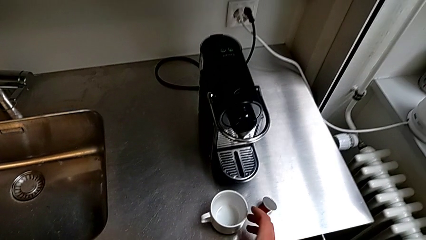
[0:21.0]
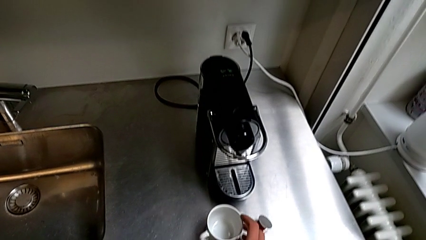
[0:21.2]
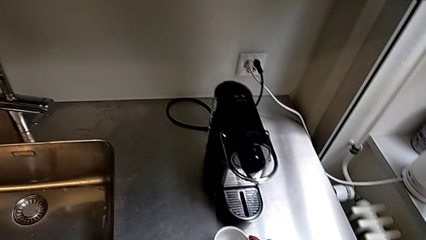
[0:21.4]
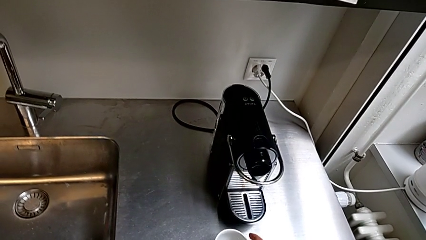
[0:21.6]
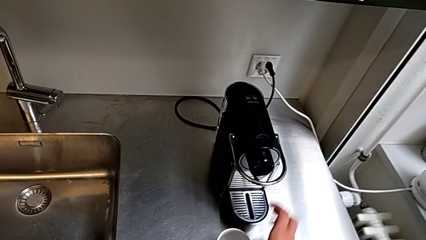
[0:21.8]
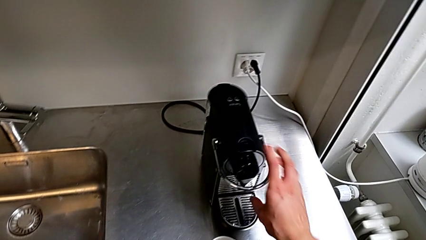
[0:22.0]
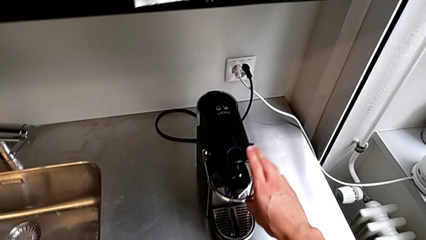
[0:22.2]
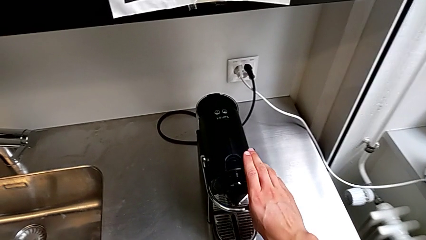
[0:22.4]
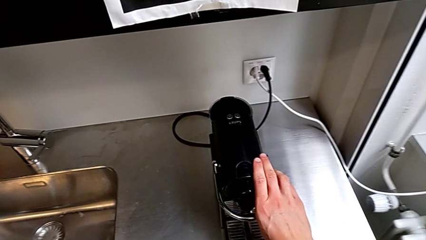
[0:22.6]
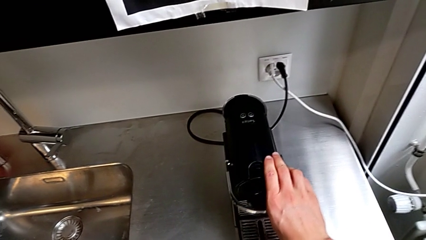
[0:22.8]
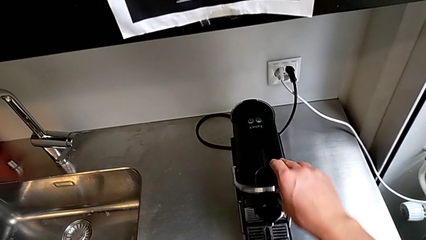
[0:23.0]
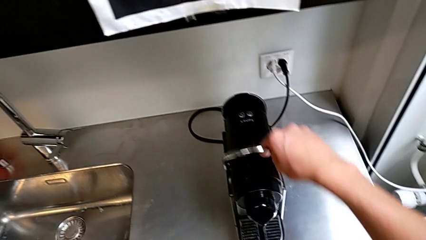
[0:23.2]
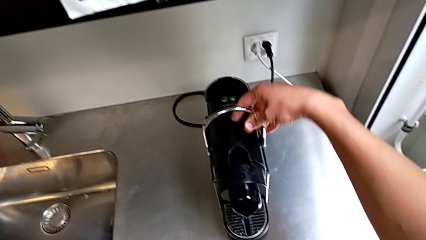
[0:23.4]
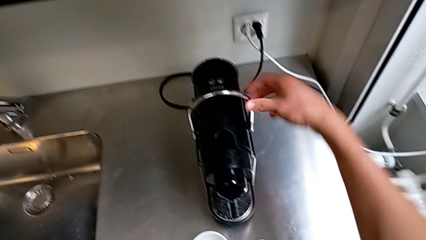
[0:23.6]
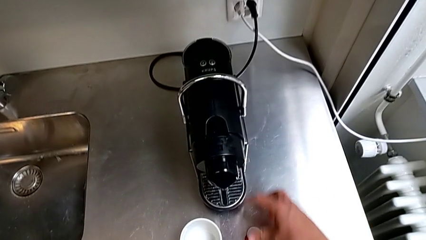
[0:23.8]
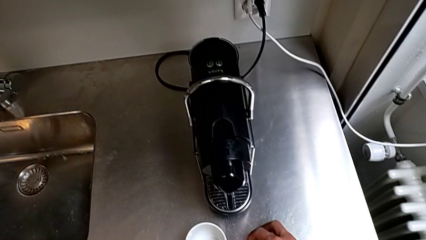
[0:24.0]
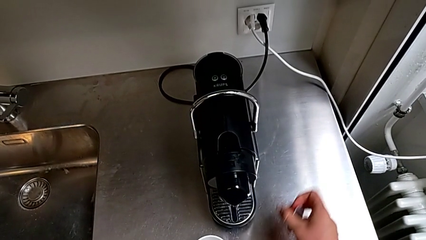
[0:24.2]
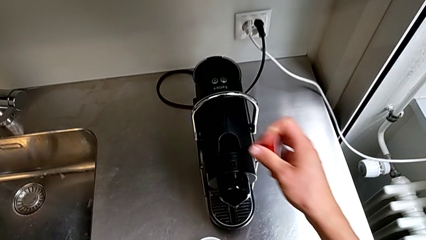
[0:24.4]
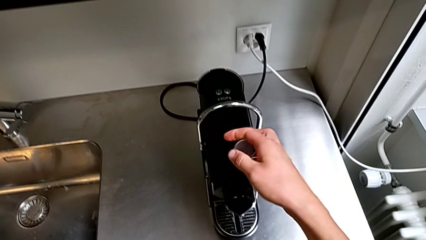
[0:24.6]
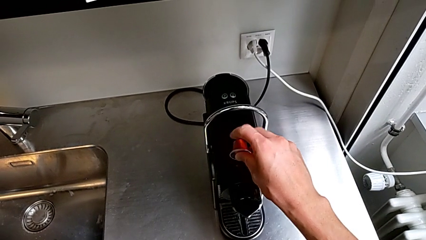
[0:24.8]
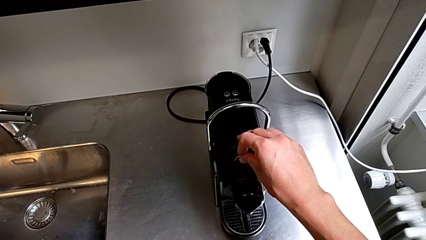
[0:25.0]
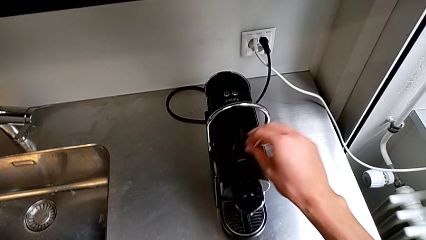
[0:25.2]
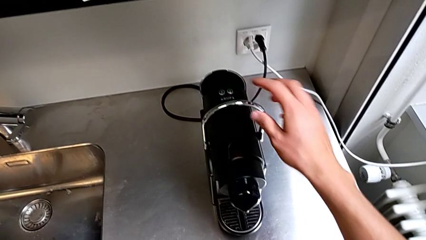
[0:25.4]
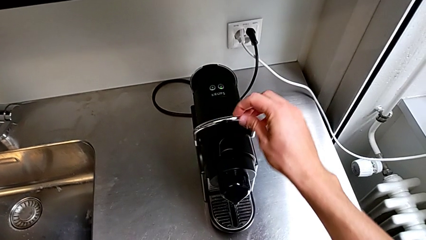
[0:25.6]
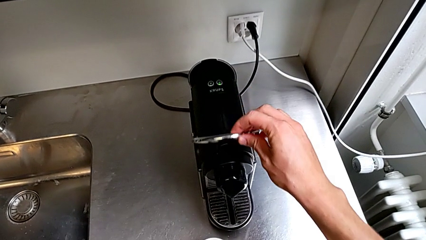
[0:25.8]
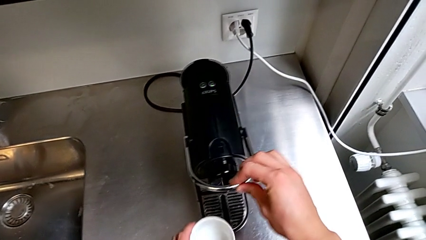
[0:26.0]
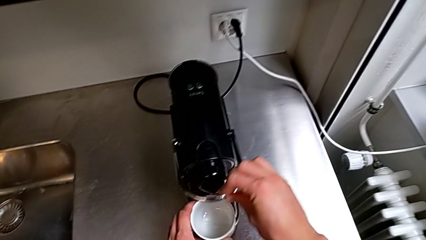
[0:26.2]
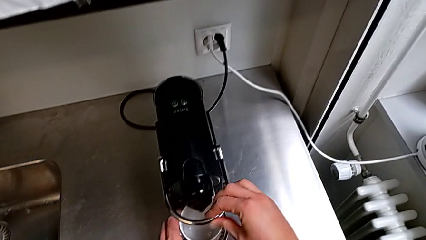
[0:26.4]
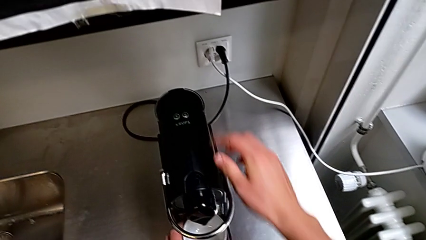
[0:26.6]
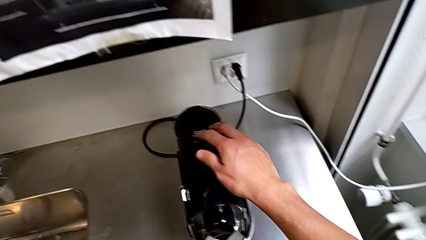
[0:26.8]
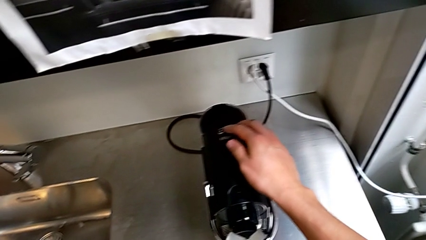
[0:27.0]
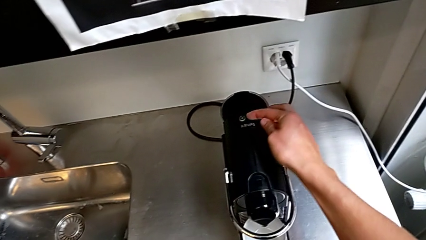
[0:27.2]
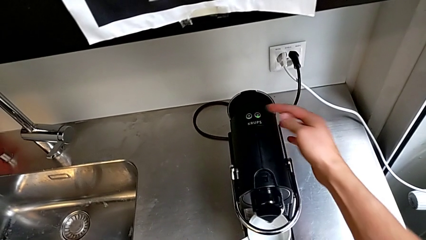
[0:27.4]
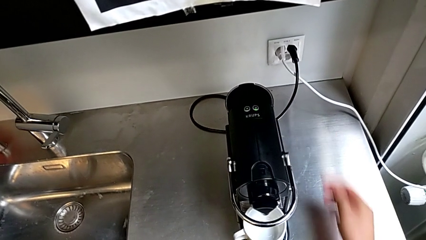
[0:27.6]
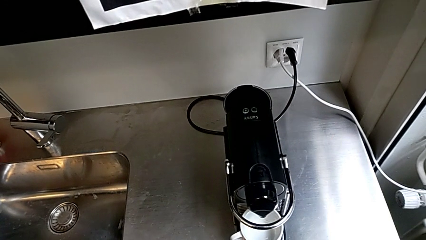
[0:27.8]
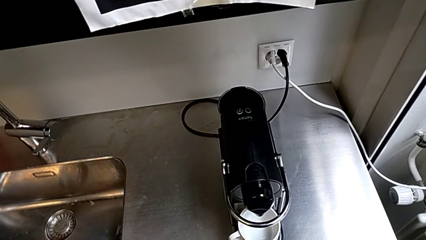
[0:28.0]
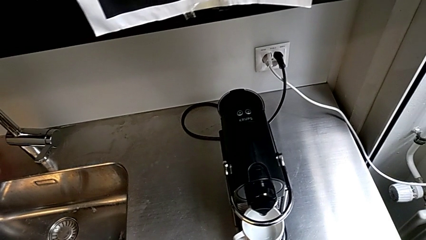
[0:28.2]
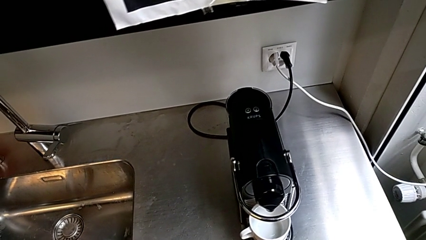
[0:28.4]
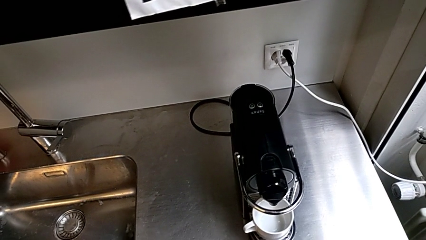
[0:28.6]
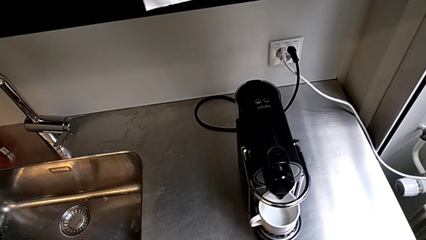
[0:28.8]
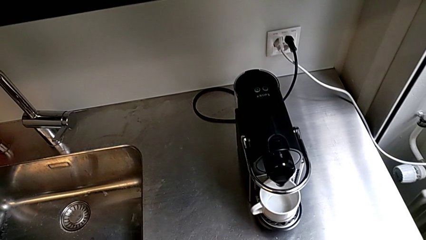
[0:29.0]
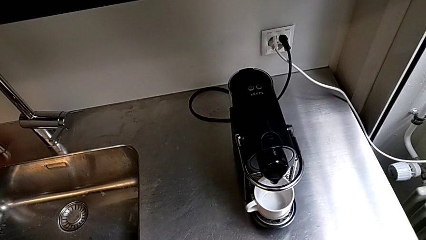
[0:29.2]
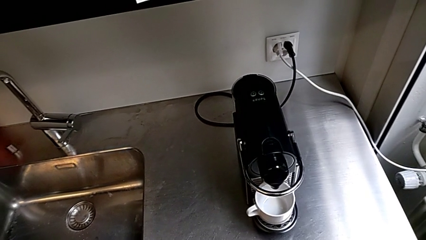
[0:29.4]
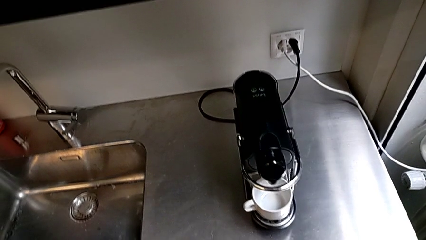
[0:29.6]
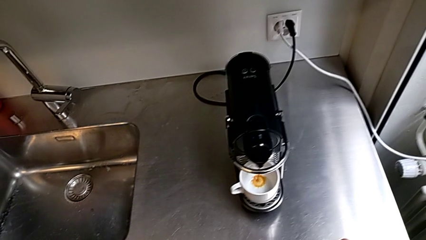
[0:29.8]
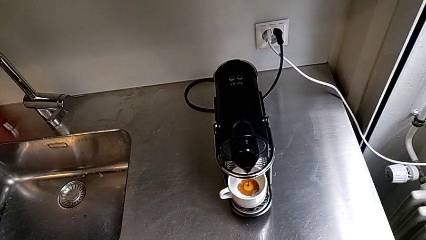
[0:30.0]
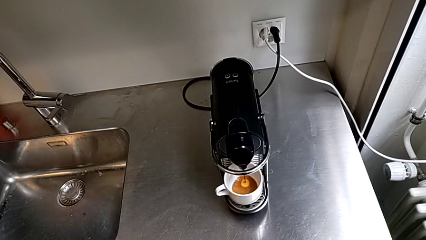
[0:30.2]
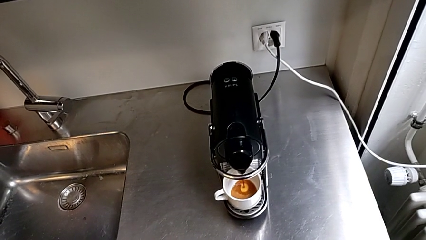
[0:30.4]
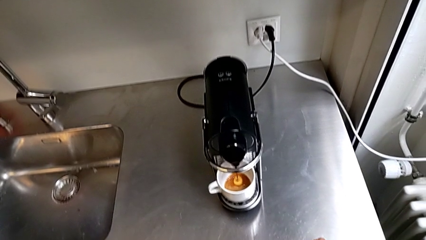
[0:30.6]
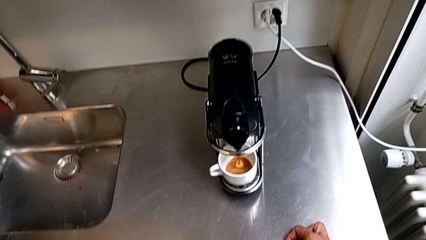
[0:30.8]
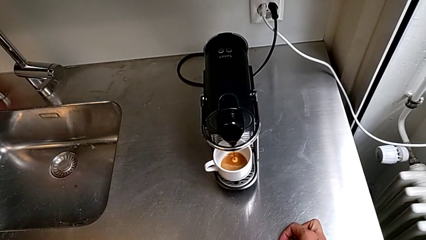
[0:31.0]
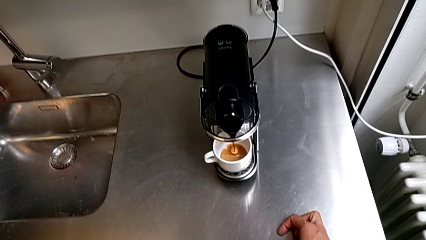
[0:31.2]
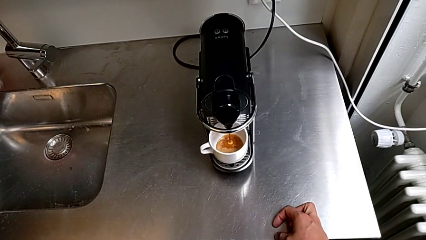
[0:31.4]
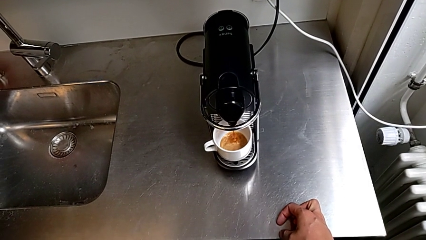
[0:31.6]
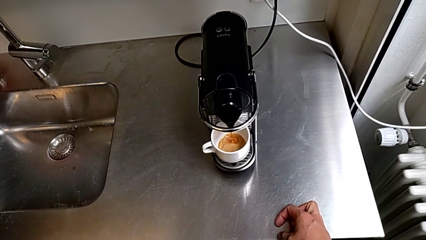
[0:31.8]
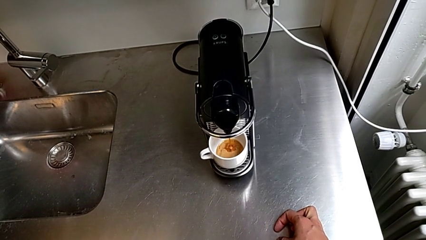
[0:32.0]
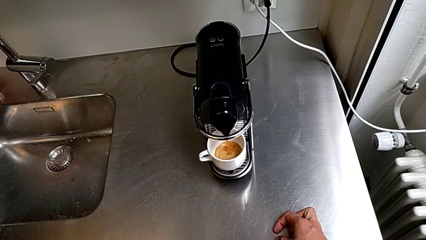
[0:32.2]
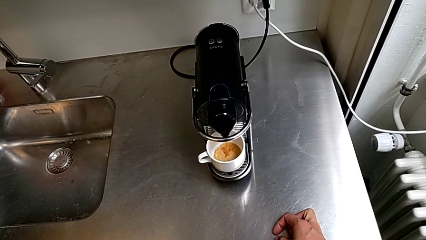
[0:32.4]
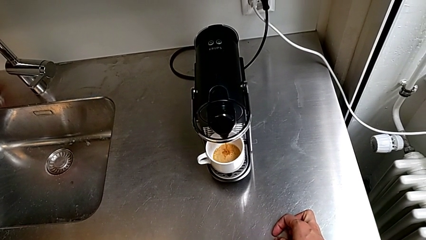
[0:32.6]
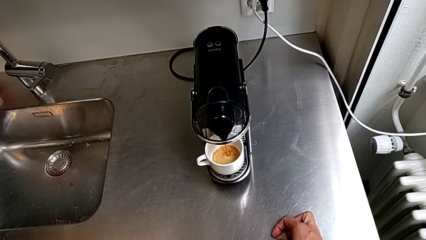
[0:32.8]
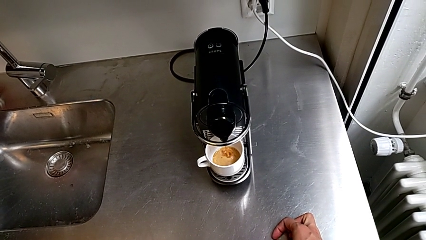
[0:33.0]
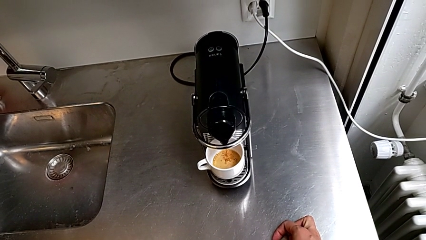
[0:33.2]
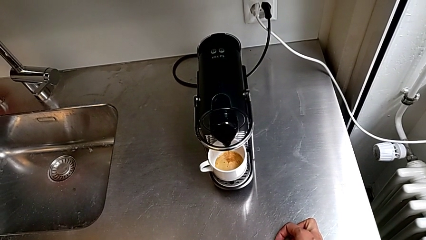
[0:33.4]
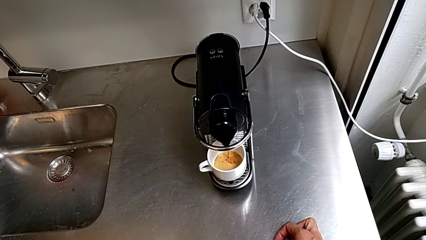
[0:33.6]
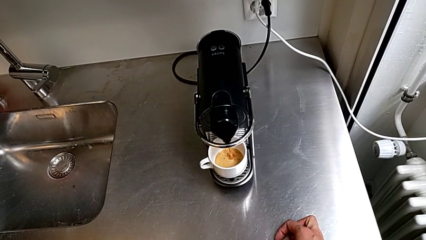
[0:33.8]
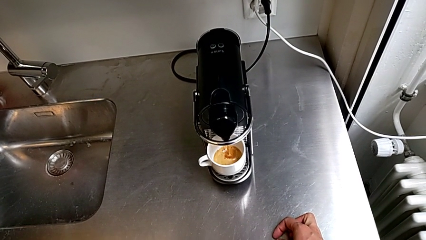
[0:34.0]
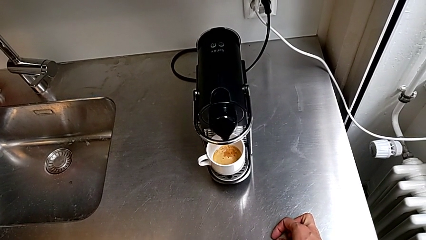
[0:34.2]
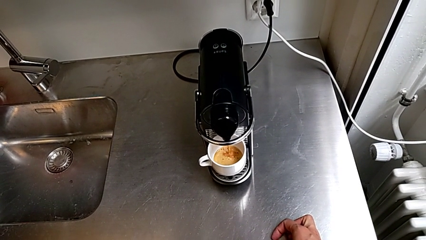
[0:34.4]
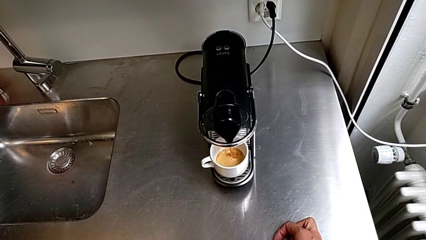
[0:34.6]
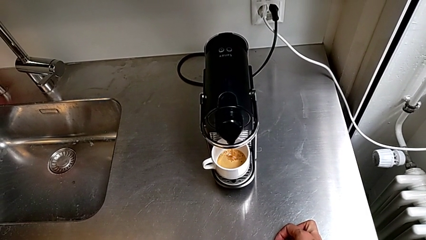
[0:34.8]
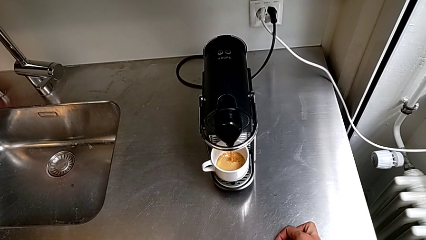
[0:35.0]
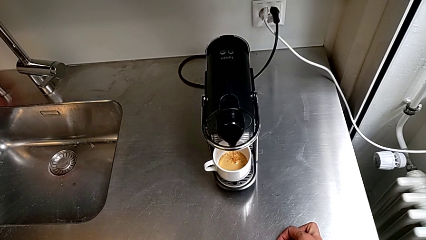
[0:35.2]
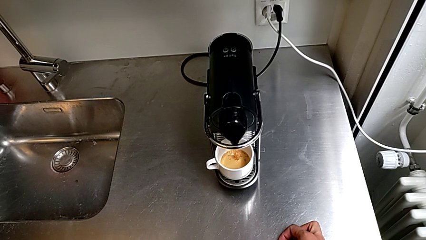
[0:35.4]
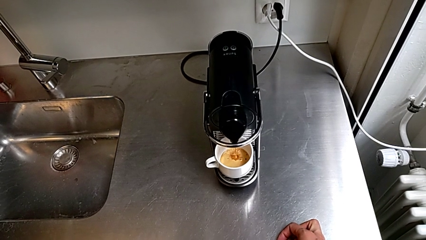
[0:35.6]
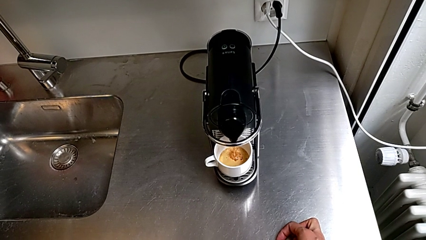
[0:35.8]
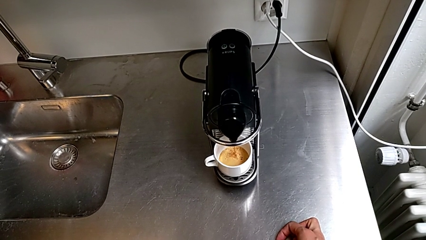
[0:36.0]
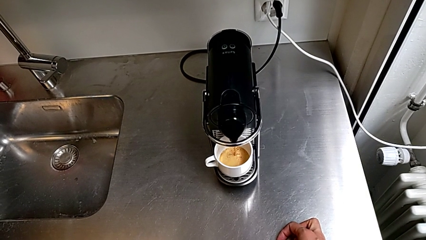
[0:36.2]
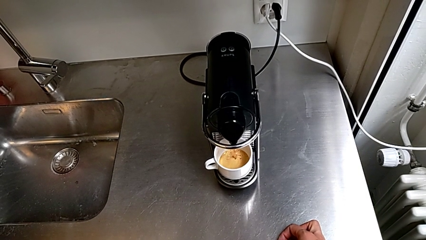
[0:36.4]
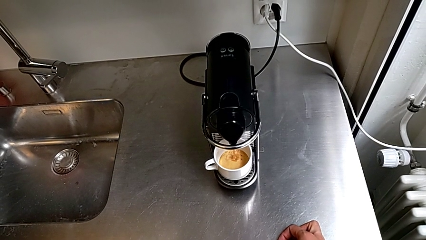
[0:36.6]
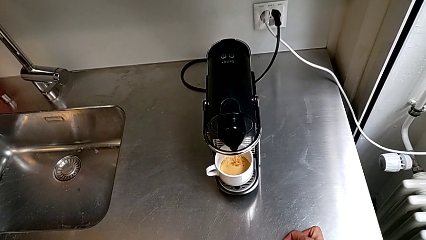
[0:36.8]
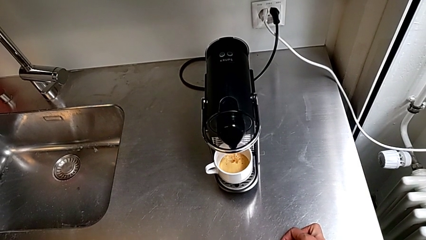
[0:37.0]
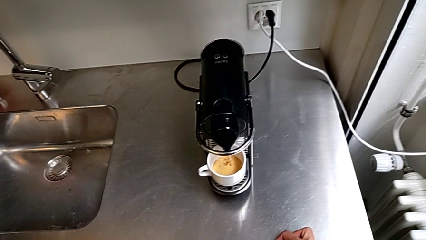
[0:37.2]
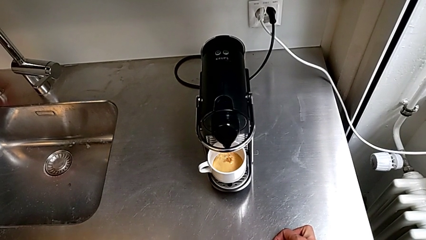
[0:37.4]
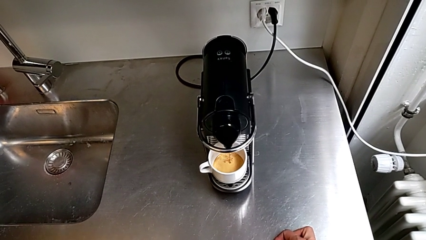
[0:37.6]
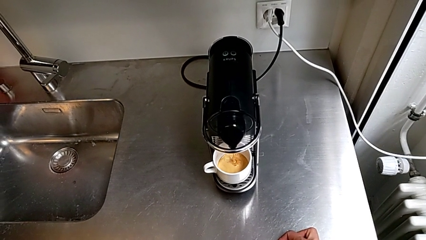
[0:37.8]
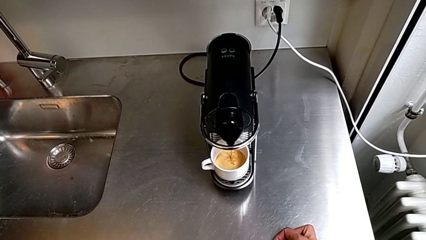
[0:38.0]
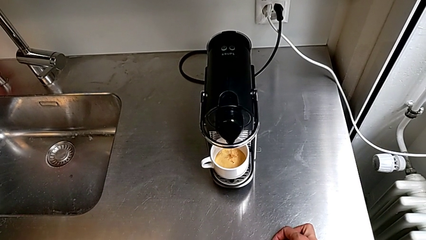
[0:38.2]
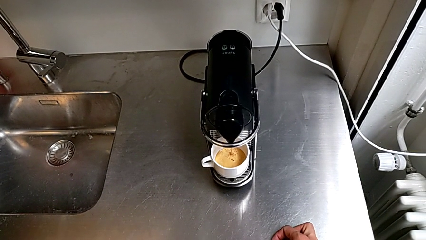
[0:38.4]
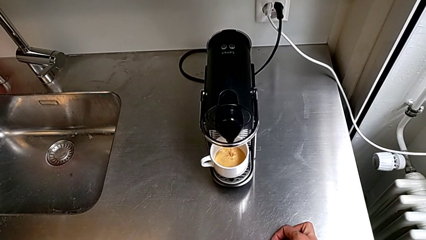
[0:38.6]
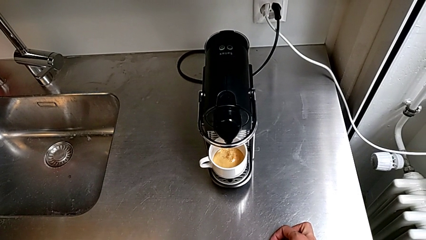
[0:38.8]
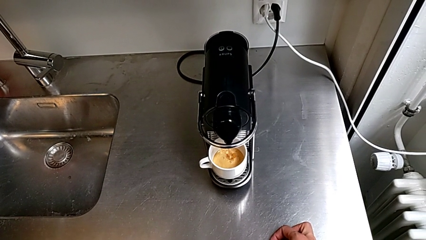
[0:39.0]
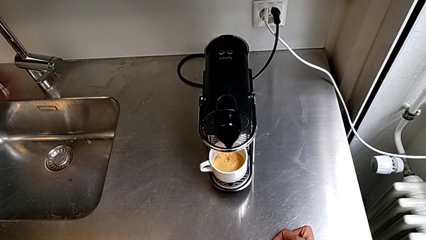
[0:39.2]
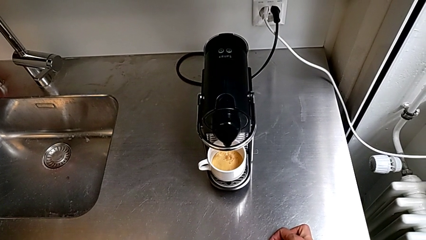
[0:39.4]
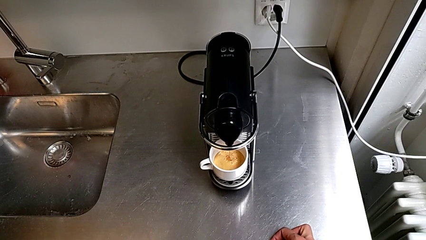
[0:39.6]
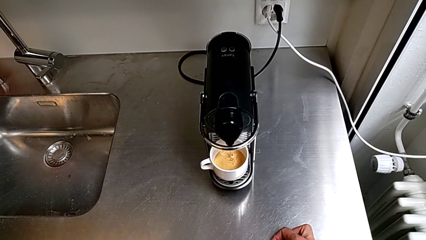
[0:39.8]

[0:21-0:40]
The camera wearer is making a cup of coffee. They lift the silver lever, insert the orange coffee capsule, pull the silver lever and press the right button, all with the right hand.
